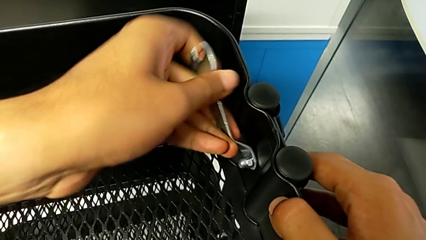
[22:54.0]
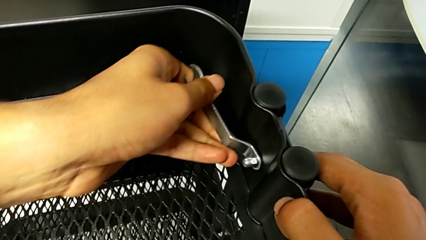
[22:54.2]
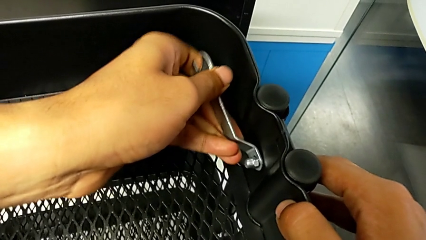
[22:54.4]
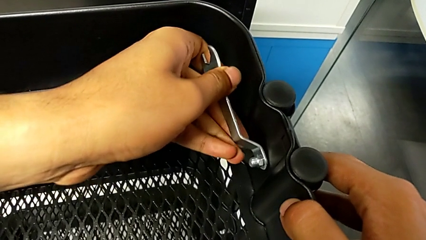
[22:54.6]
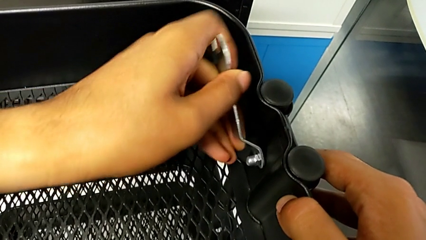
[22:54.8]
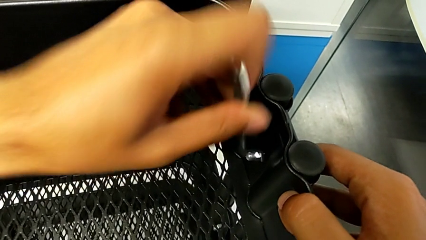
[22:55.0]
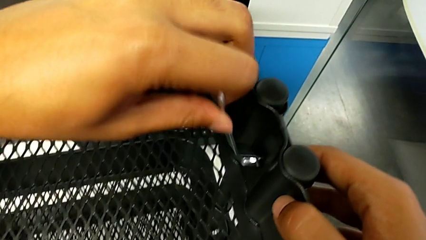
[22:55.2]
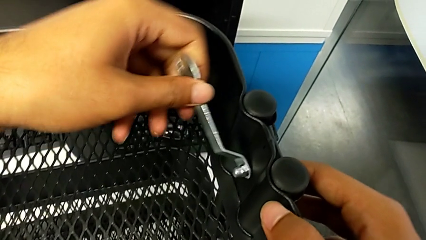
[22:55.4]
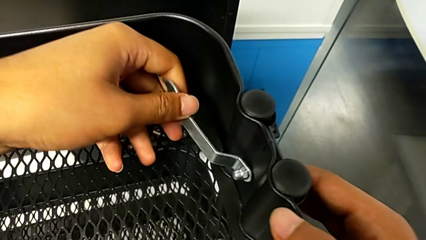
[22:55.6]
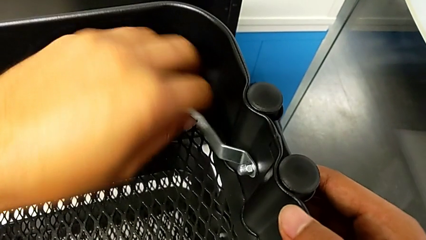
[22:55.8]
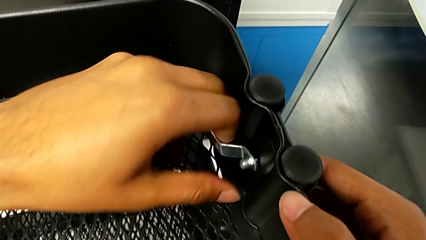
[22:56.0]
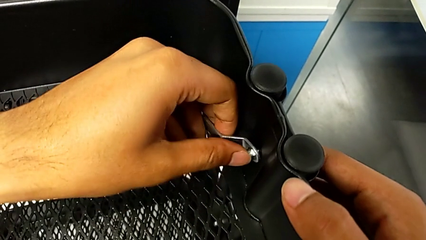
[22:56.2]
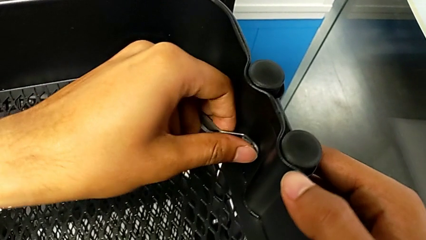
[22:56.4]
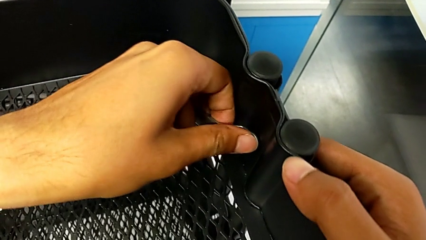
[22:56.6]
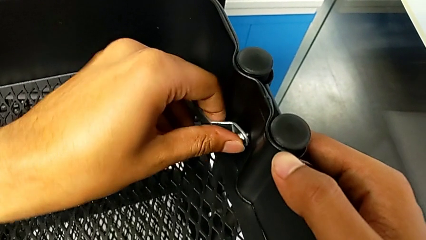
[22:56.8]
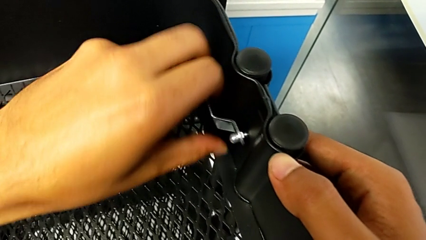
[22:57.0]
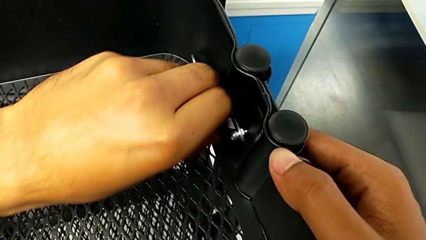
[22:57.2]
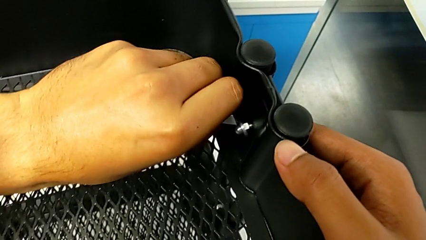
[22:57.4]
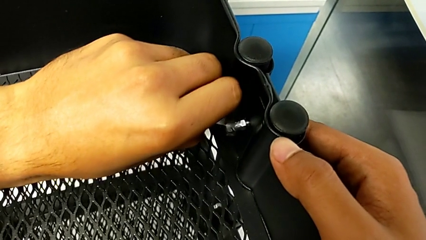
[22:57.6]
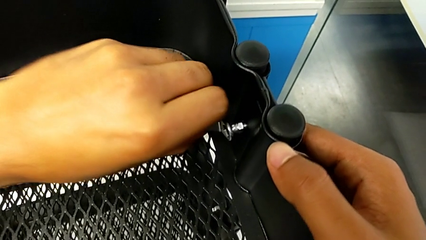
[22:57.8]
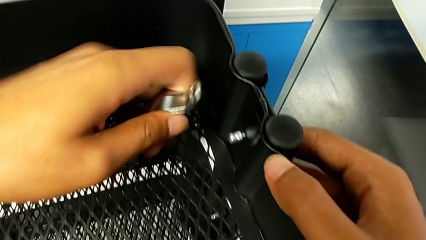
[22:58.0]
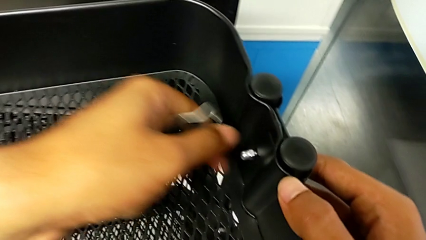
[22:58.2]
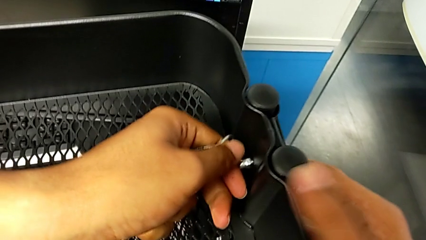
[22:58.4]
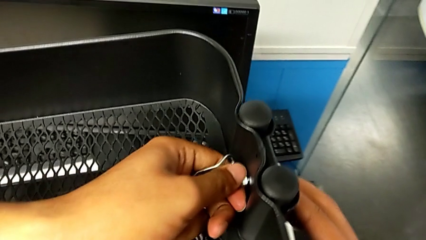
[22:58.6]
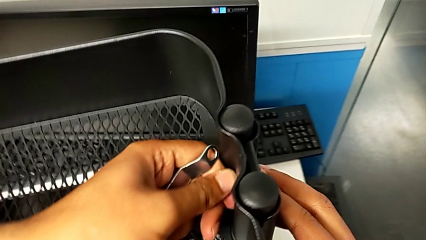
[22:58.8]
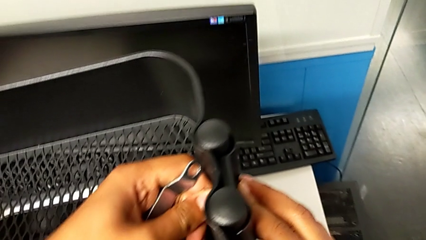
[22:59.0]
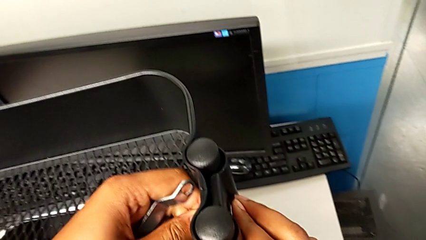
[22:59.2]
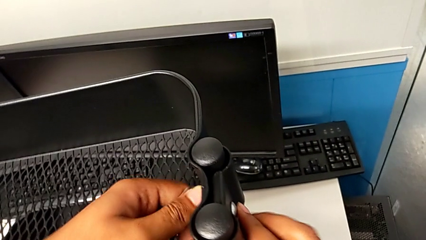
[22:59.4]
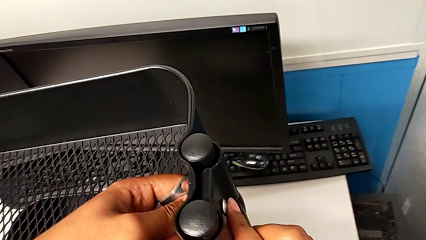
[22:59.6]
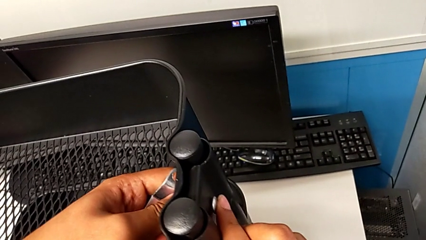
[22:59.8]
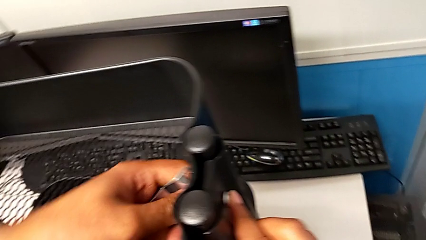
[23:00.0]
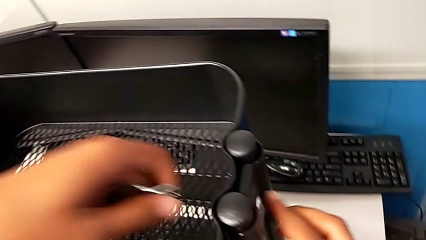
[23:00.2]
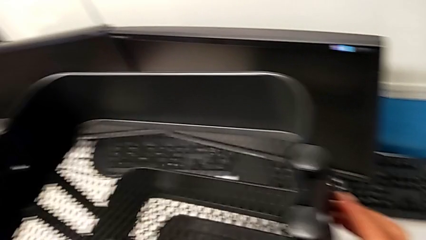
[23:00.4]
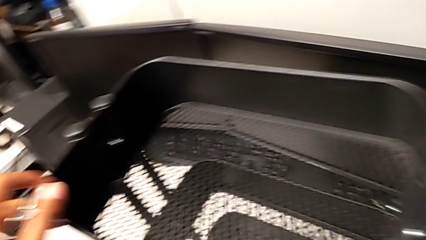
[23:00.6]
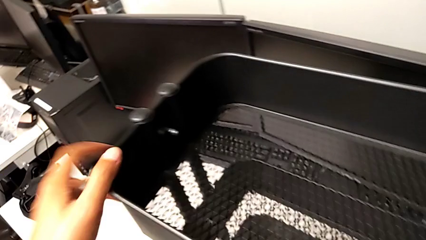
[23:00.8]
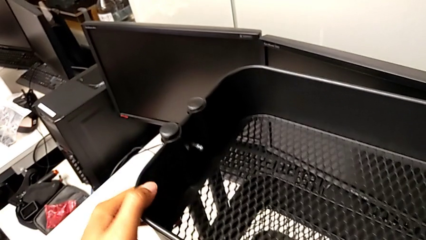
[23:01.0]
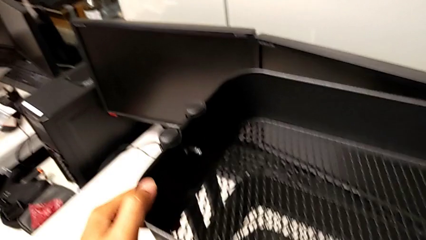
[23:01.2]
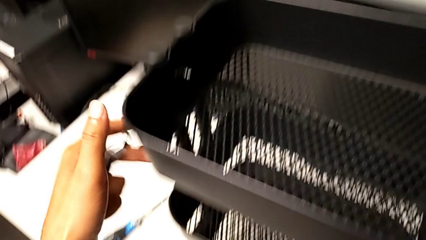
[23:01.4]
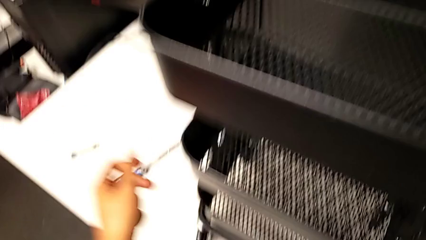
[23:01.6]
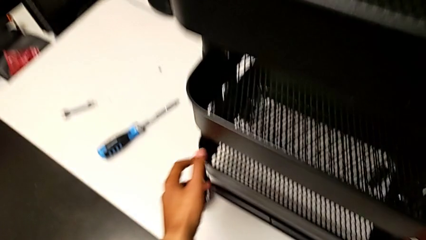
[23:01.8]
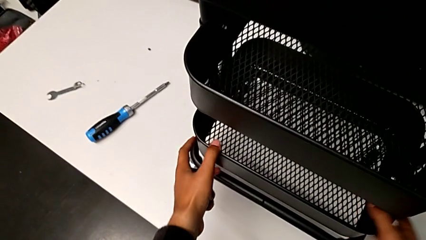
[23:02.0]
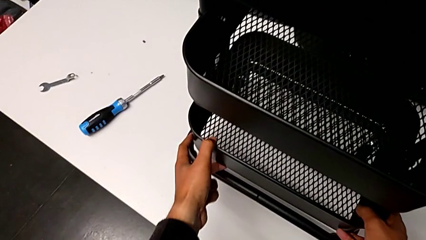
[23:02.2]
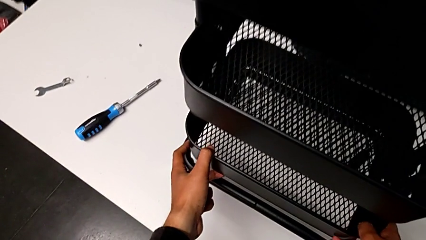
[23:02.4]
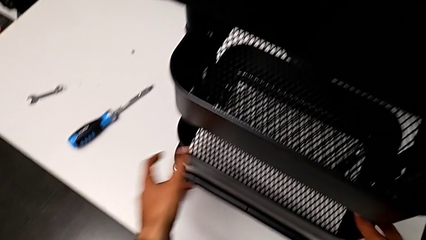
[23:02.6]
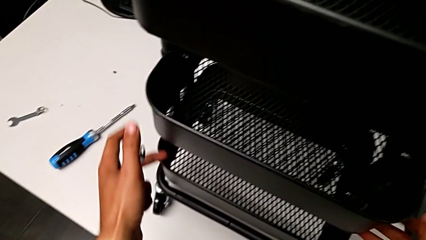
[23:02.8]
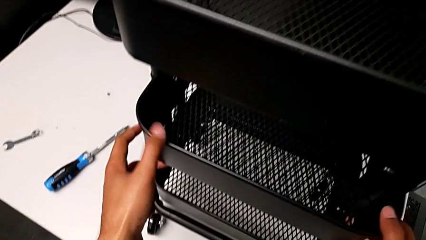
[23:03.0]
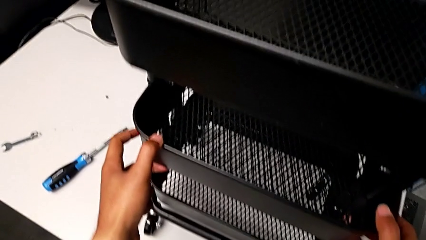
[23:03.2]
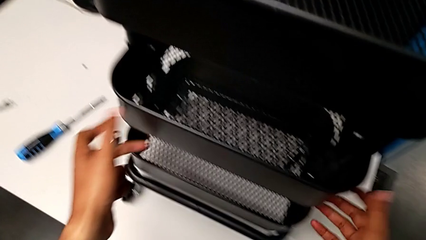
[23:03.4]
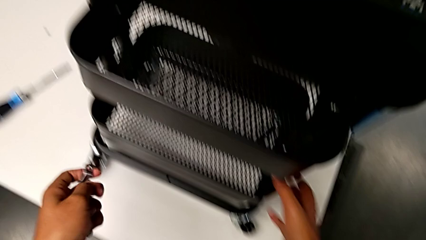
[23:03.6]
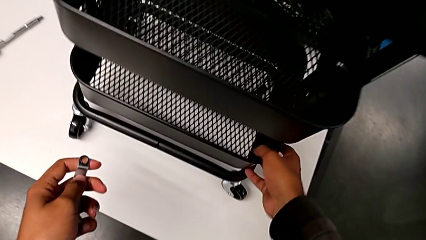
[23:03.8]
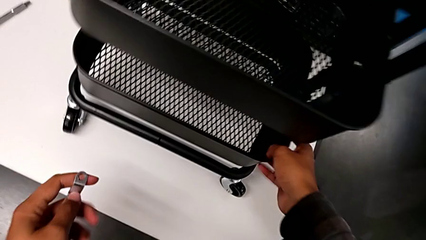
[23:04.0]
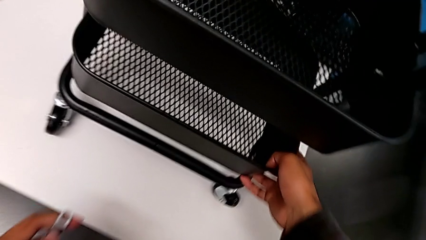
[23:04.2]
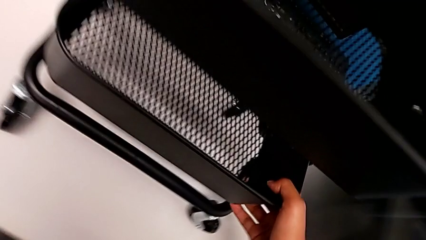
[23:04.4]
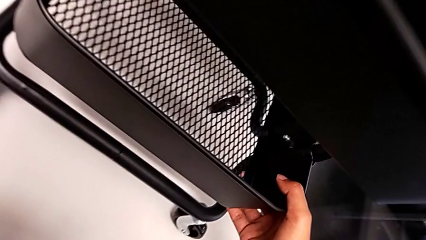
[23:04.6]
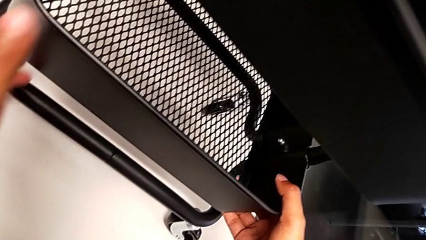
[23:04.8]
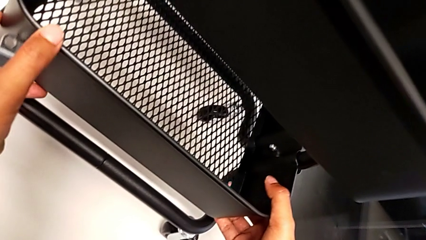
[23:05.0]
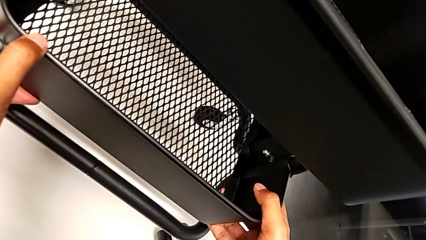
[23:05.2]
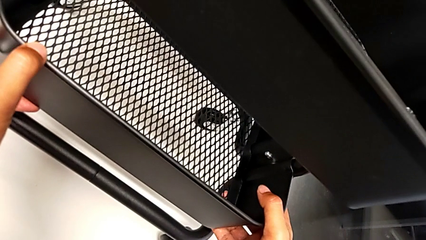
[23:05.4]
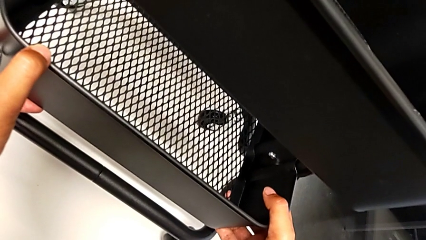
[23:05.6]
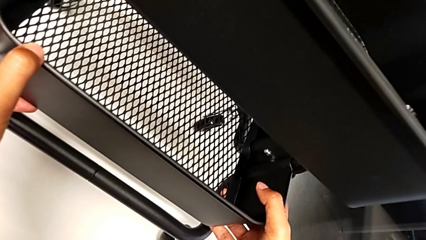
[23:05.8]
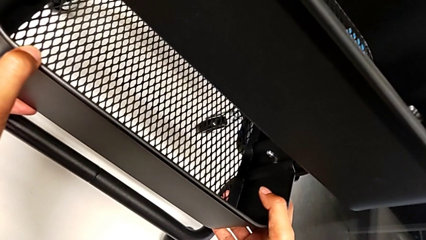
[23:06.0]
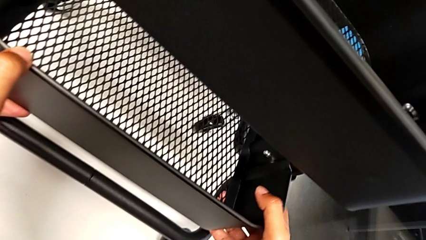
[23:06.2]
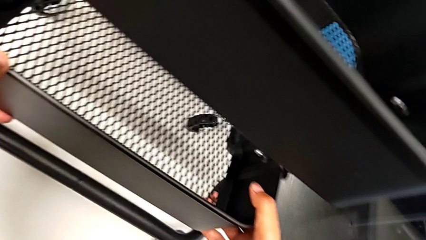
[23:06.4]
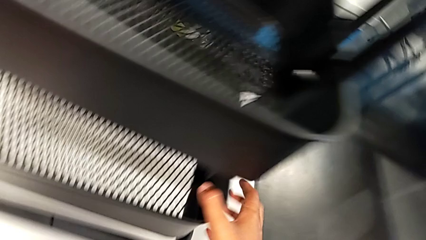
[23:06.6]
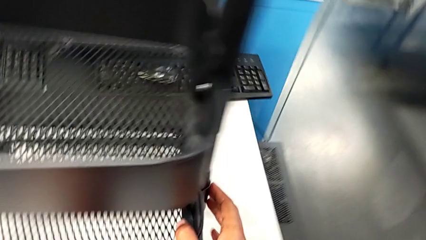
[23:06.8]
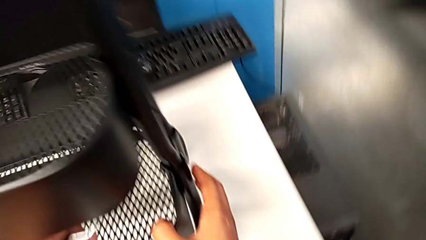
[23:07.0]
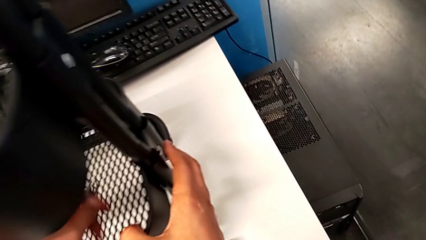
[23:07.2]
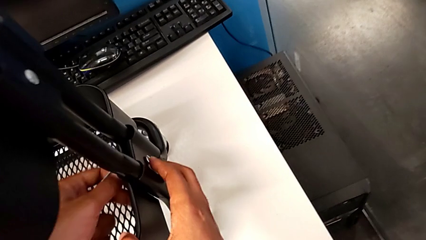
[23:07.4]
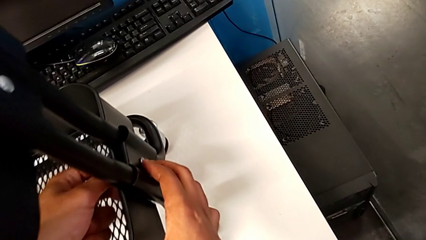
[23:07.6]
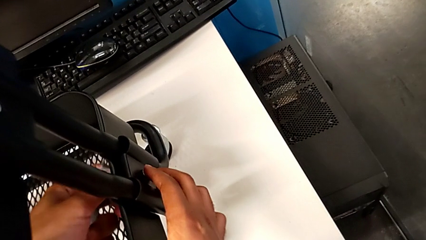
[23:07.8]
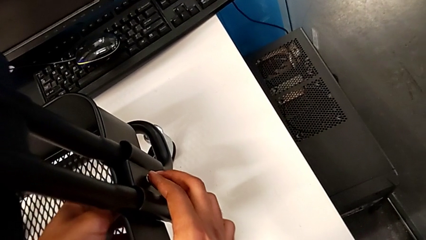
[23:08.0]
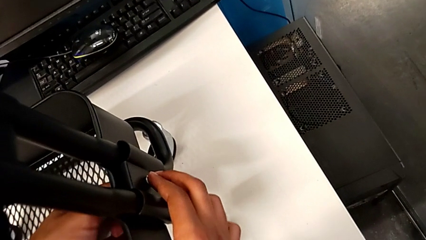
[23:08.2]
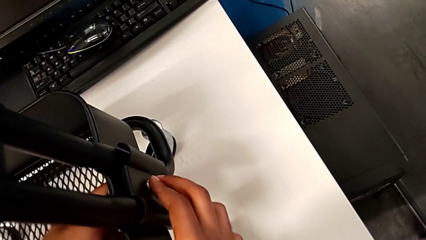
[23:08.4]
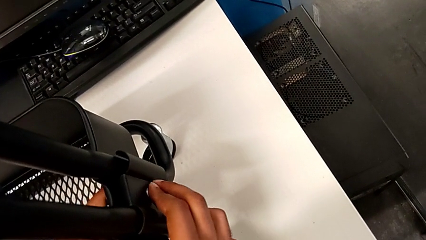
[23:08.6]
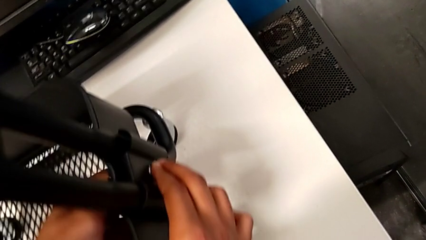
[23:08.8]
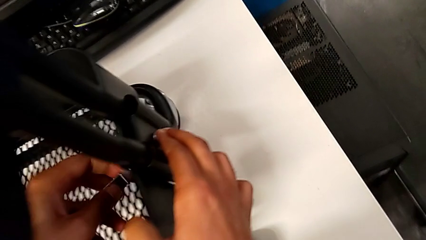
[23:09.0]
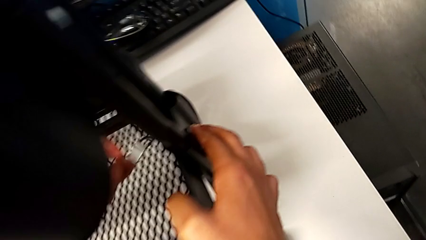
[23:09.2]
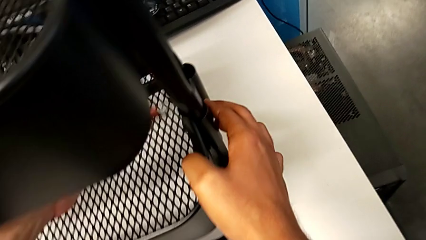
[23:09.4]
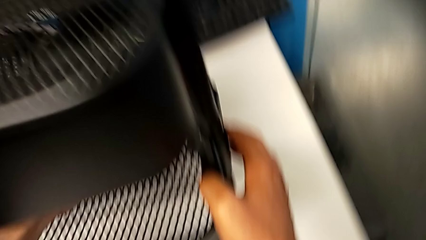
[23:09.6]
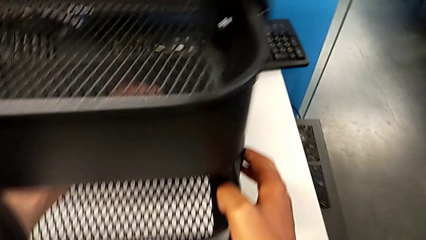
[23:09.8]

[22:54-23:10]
The camera wearer is screwing the top tray on. They keep screwing the top bracket and inspect the utility cart.
